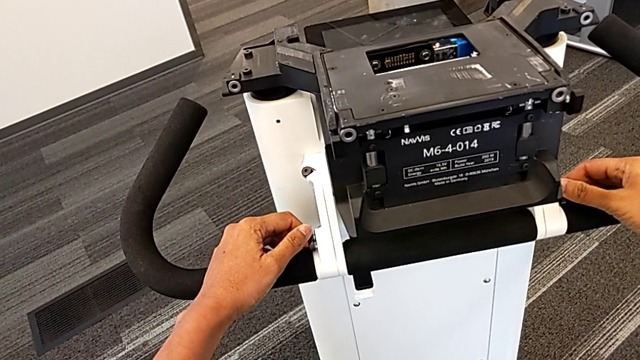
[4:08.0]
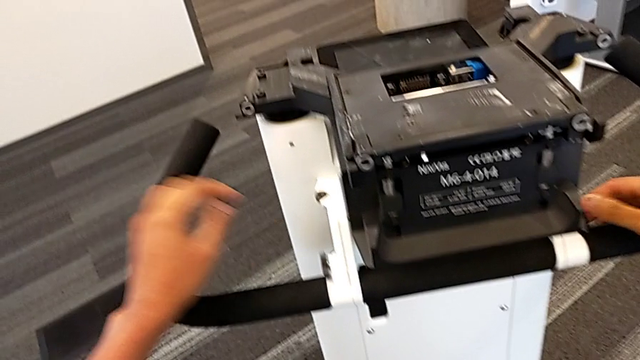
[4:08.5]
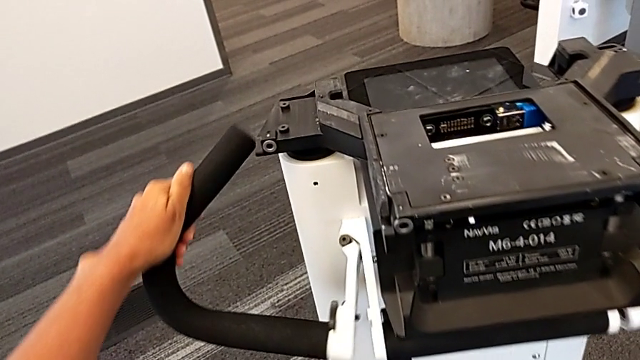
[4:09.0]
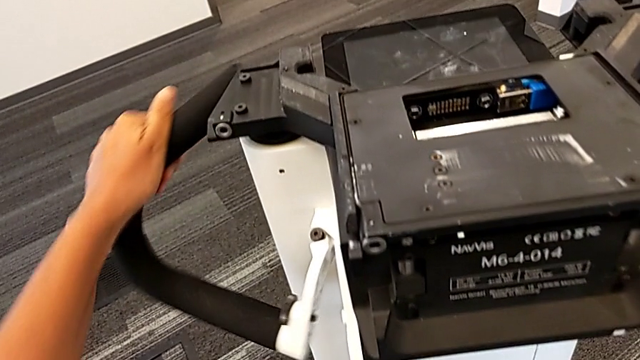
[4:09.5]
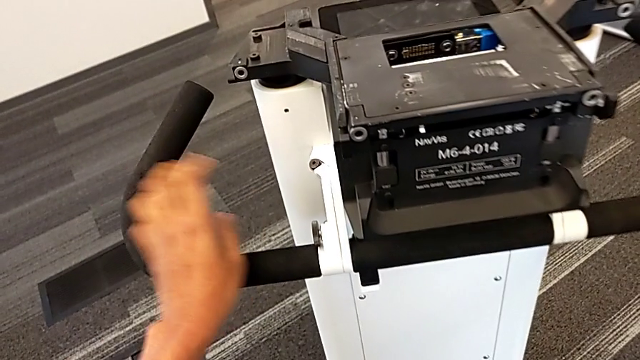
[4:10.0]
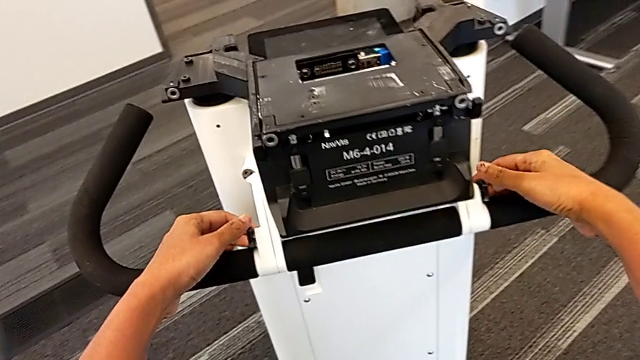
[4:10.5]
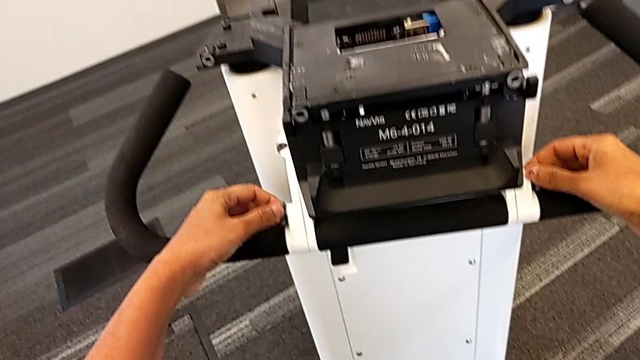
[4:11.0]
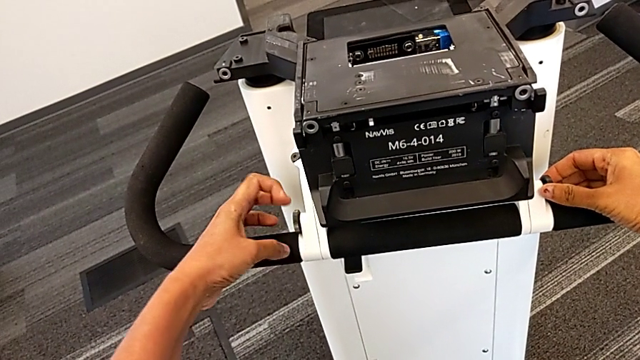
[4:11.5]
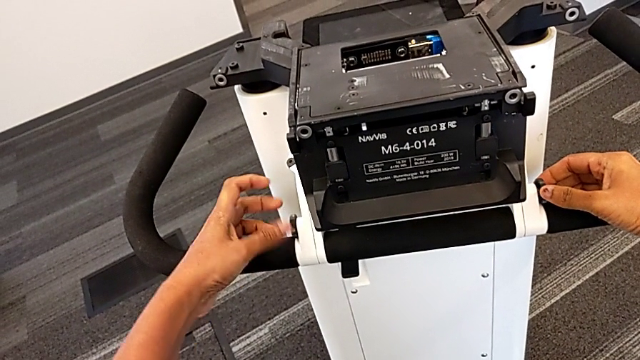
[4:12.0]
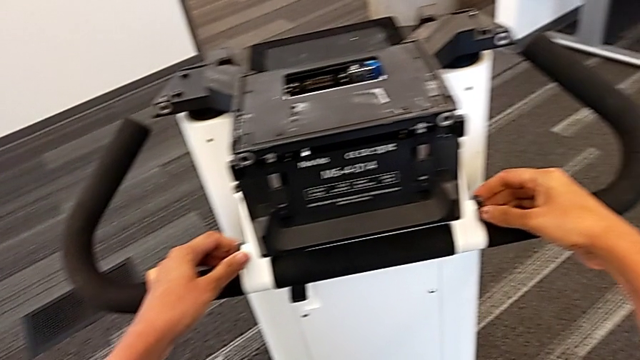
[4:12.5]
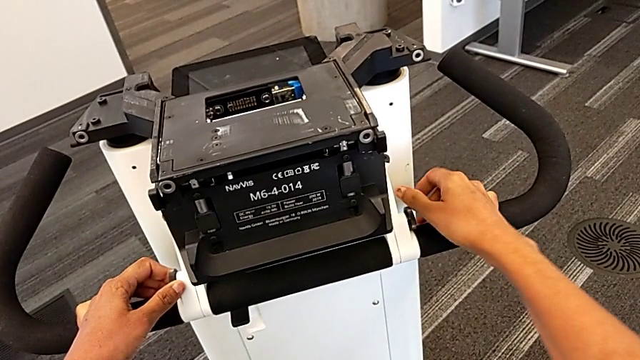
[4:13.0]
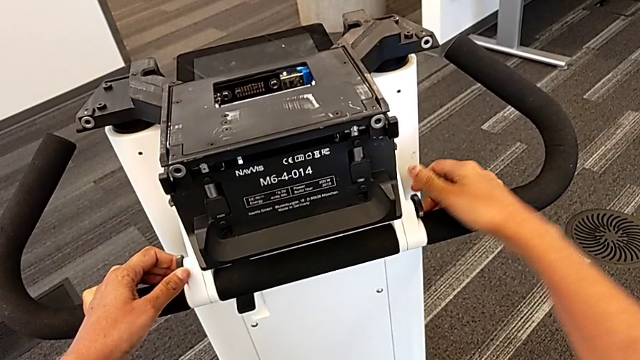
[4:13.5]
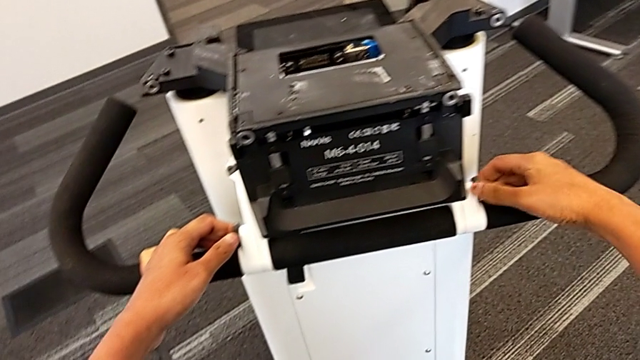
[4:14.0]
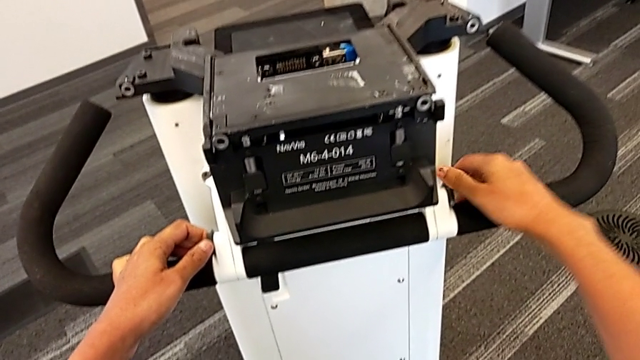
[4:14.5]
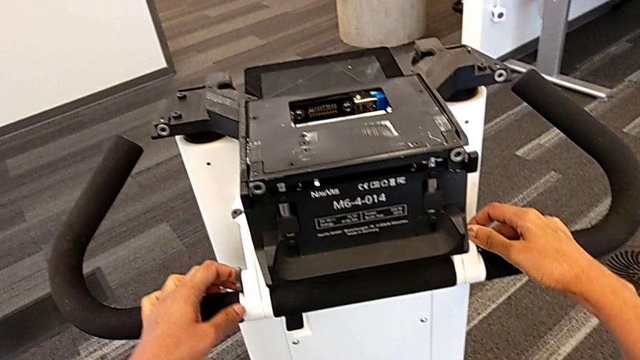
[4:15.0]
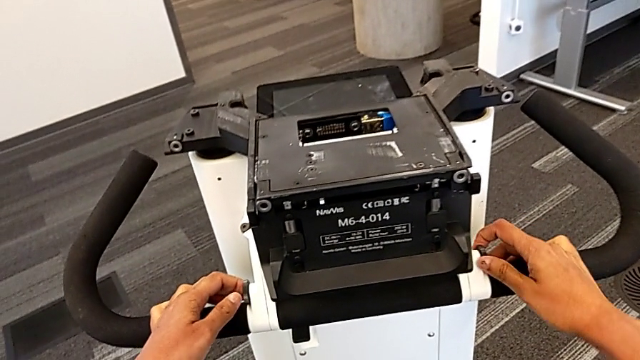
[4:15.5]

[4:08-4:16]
The camera wearer is pulling out the base. They lock the handheld grip, screw the first screw and screw the second screw.

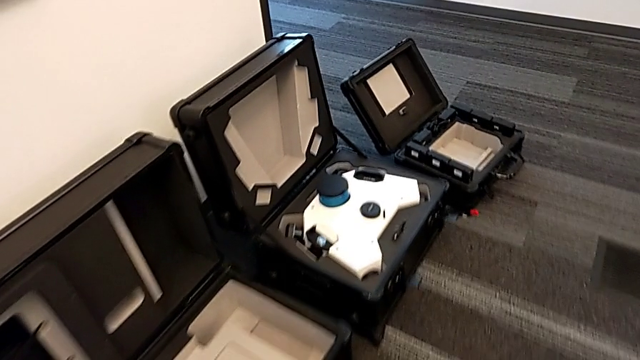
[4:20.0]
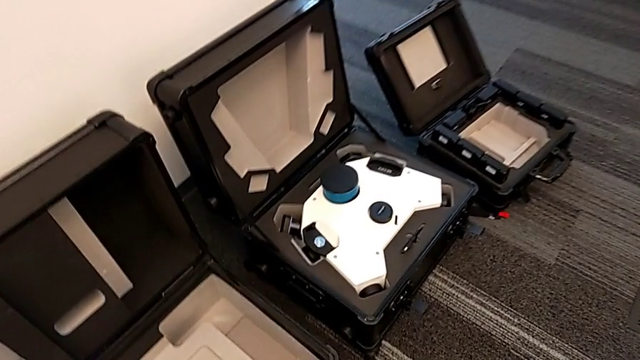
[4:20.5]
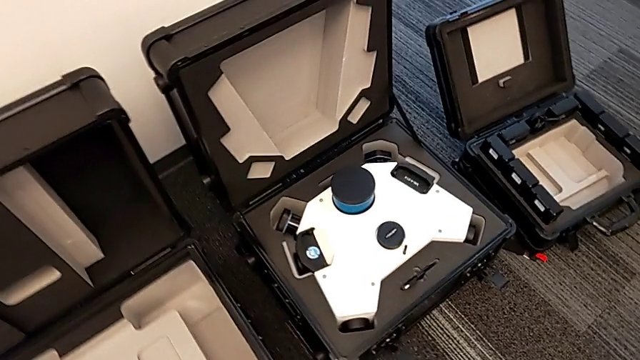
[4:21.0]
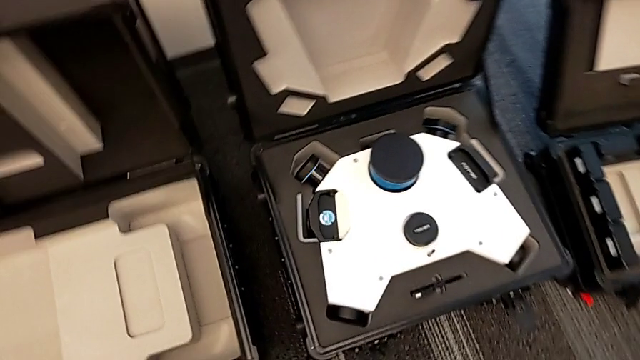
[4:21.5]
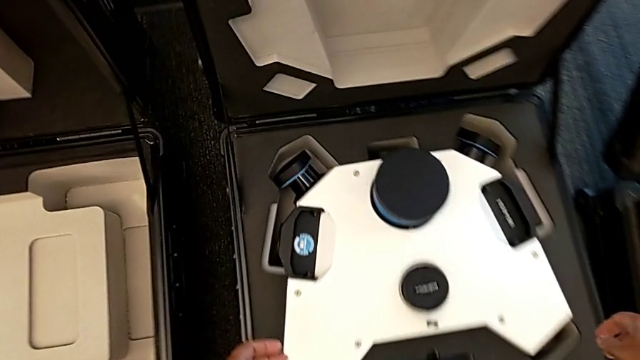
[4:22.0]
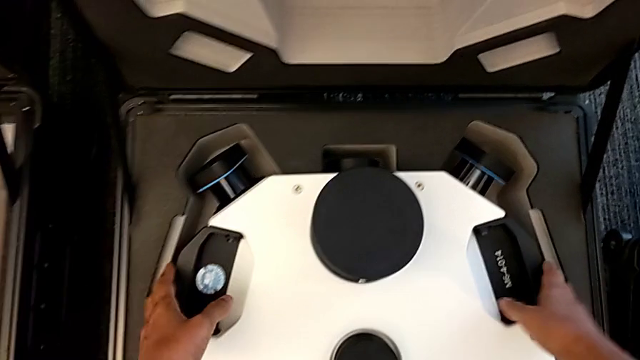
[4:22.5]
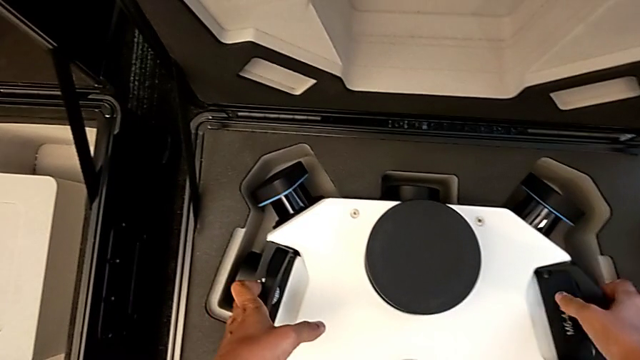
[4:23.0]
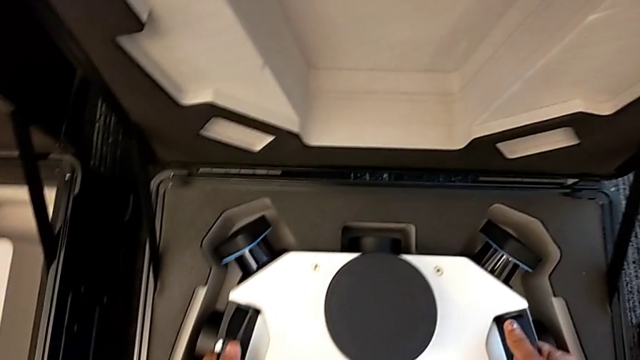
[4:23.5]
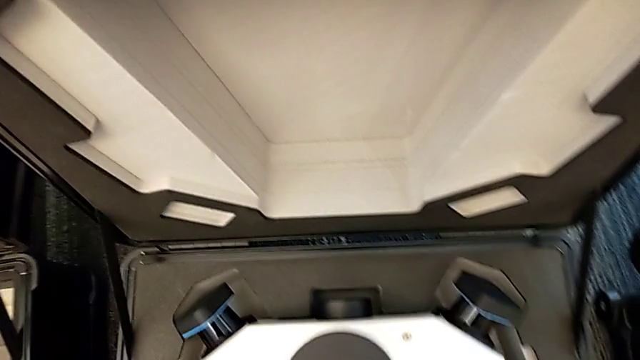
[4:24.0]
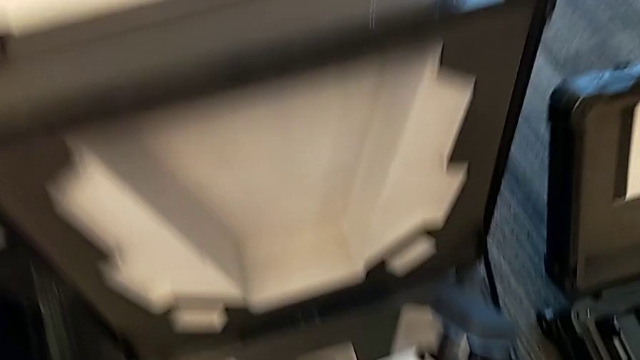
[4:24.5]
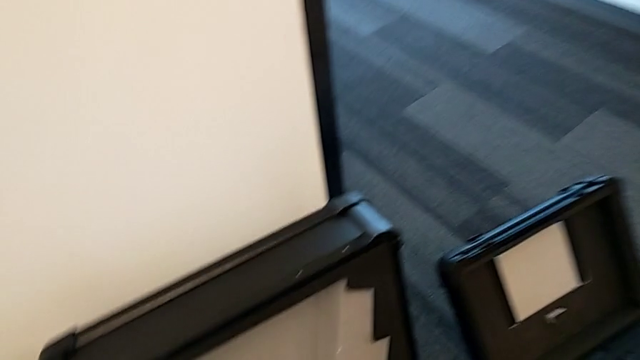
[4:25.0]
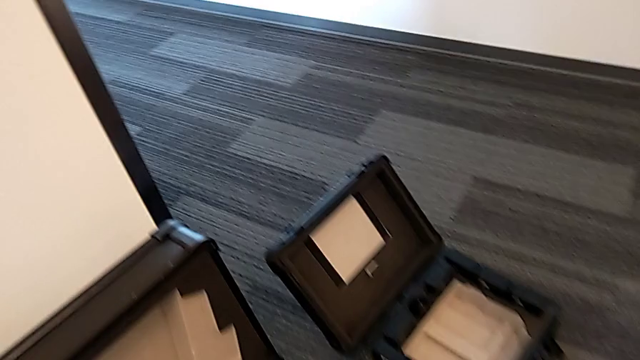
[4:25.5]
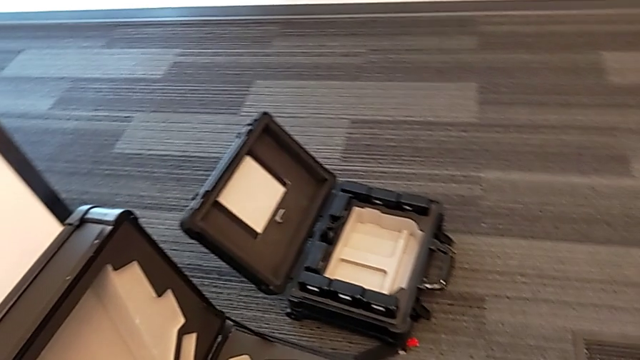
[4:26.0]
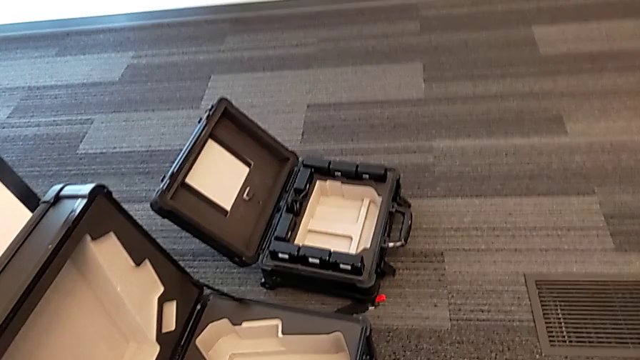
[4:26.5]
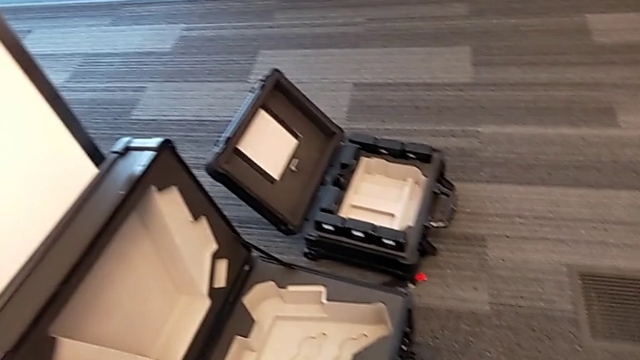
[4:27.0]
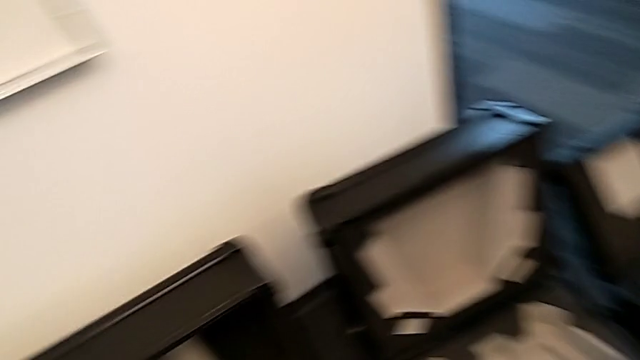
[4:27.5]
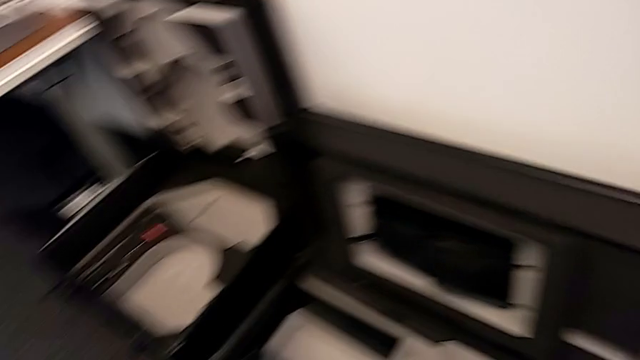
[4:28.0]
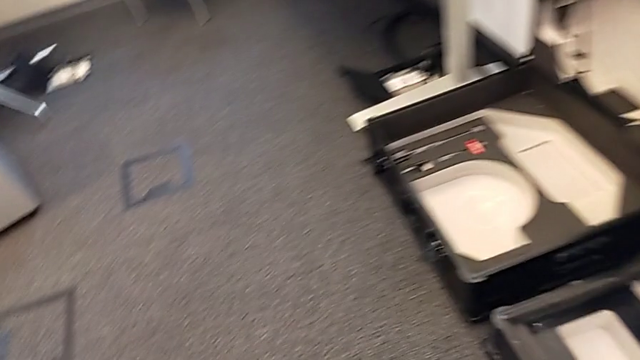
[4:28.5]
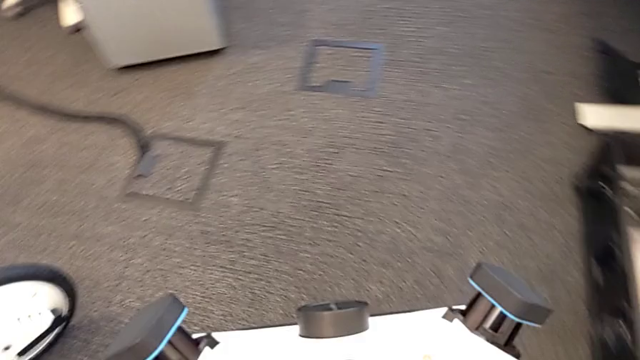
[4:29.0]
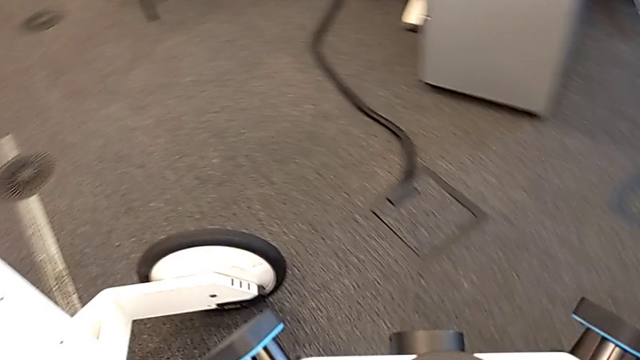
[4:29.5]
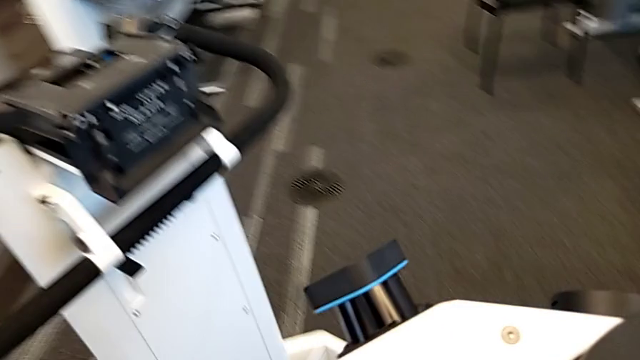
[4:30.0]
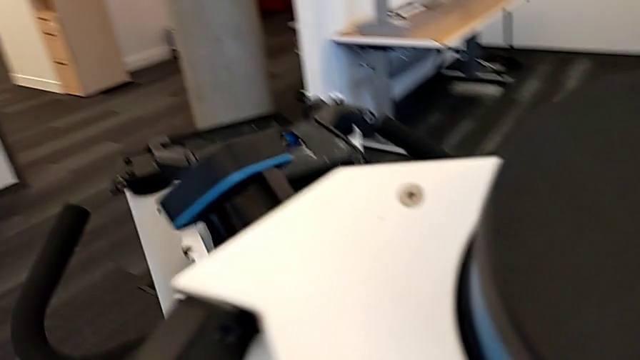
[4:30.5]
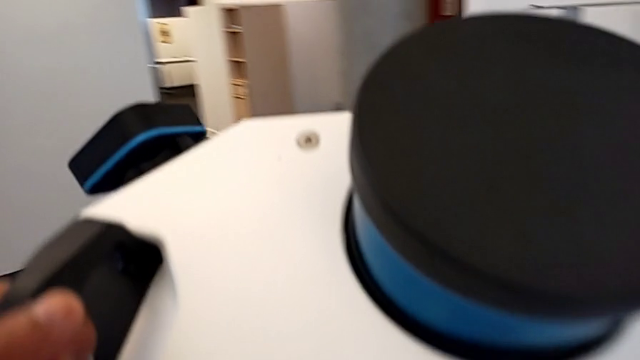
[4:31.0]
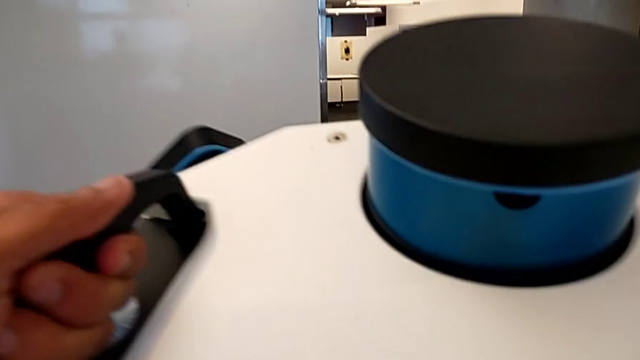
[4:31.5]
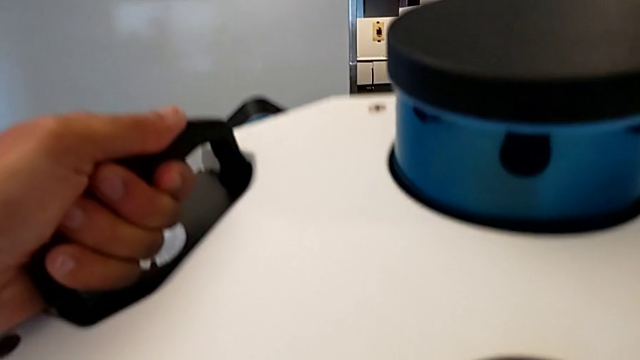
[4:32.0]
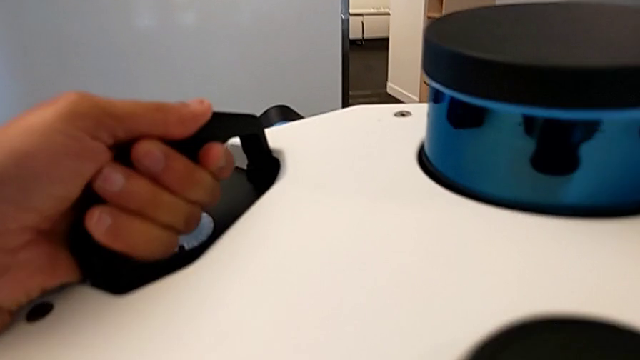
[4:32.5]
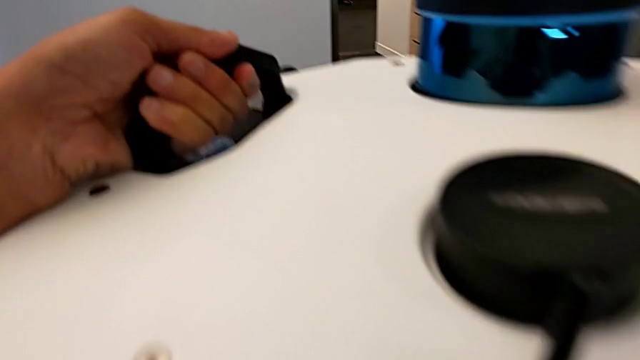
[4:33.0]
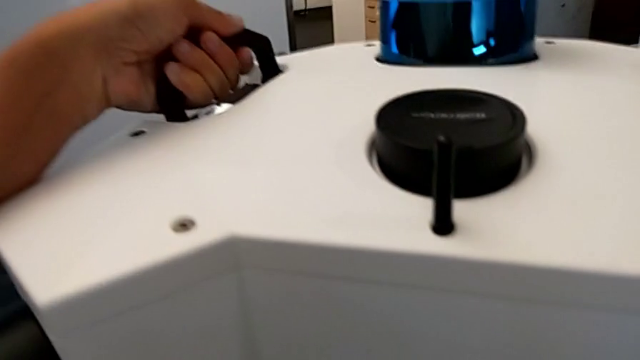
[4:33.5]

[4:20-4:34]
The camera wearer is mounting the M6 head on the base. They grab the M6 head, lift it and place it.
